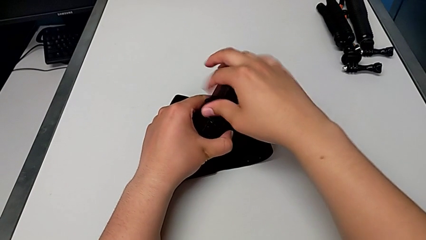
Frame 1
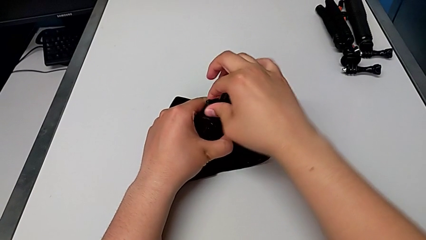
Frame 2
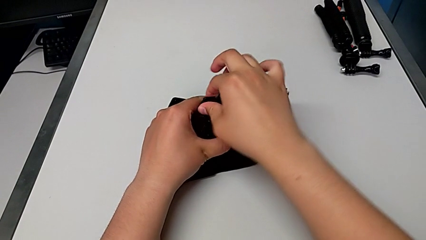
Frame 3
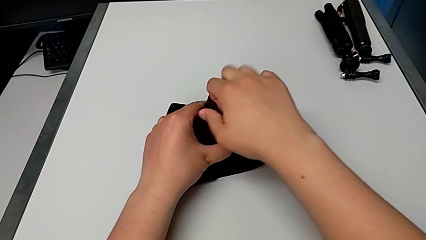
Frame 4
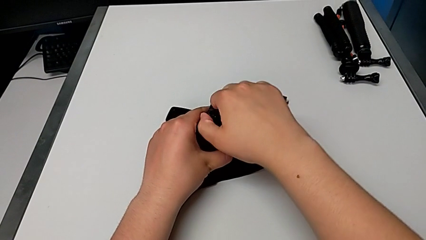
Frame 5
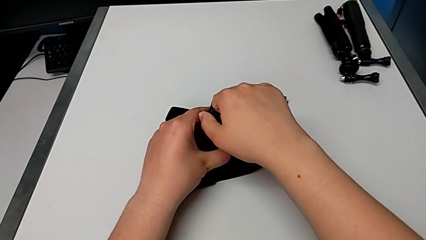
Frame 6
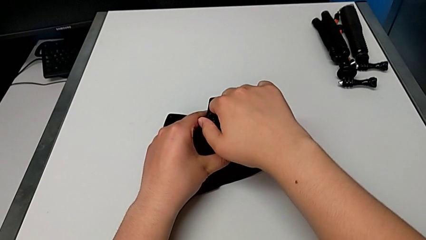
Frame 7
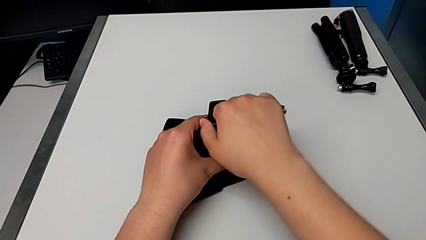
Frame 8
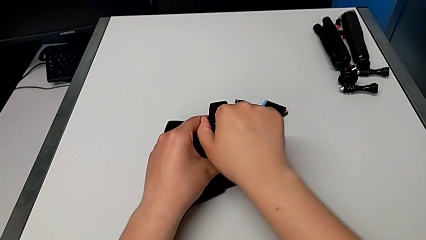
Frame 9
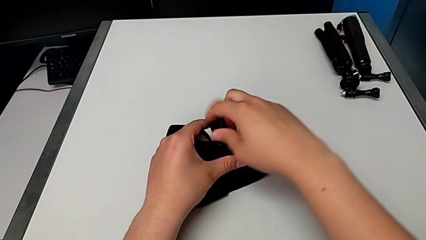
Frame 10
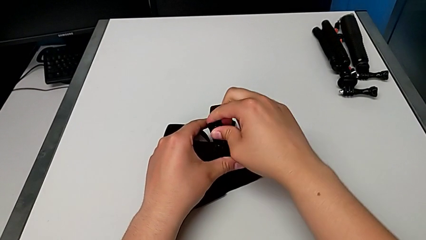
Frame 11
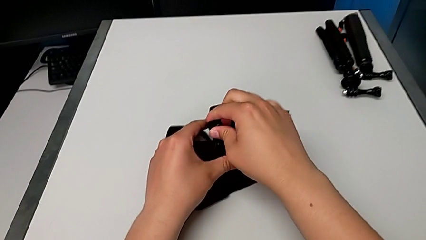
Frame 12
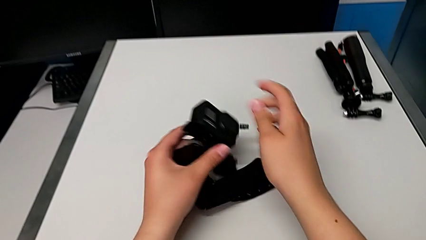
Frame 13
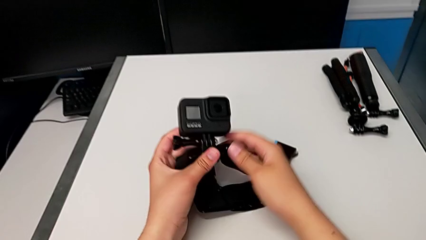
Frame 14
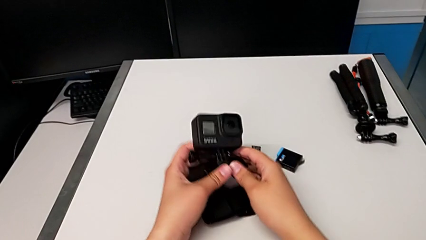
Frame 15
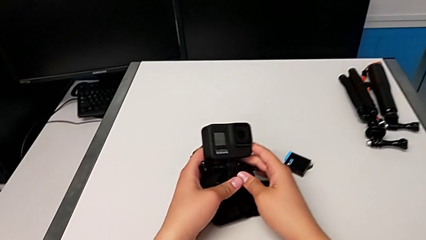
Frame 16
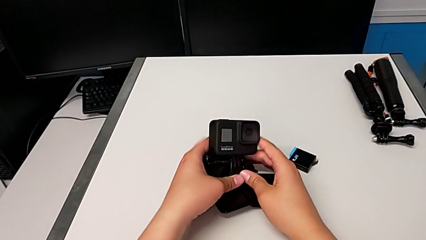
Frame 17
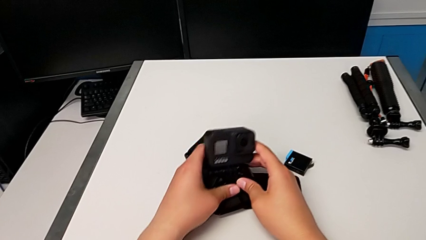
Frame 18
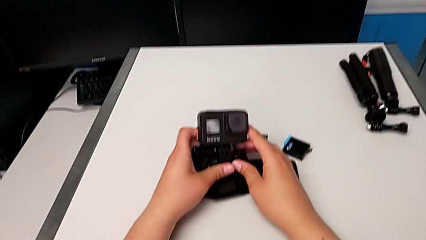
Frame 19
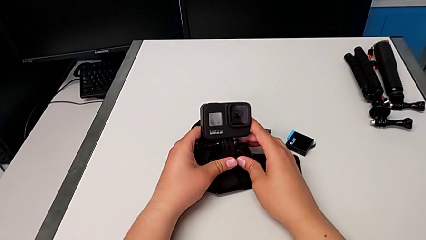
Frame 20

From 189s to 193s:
The camera wearer is mounting the GoPro into the belt. They screw the screw.

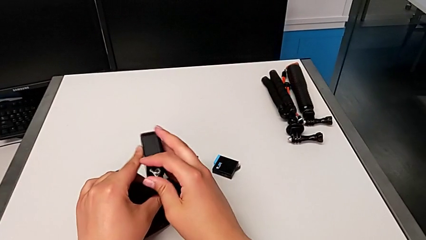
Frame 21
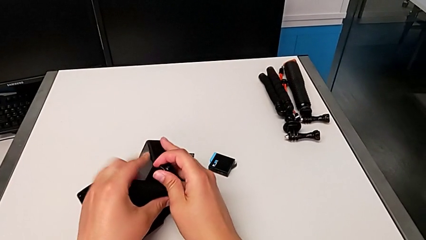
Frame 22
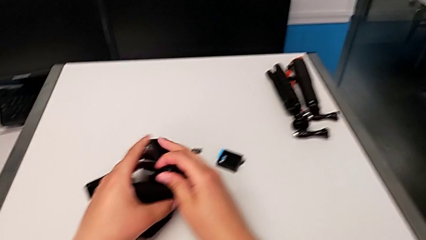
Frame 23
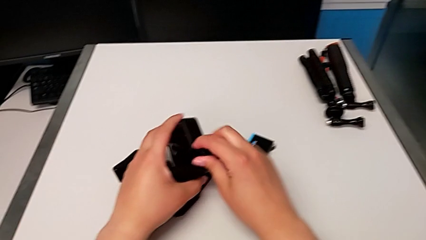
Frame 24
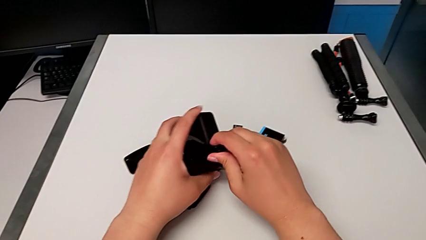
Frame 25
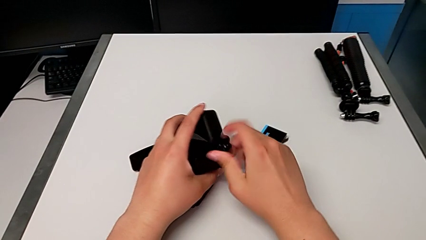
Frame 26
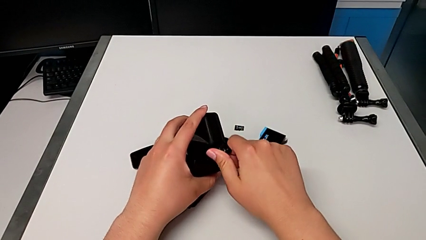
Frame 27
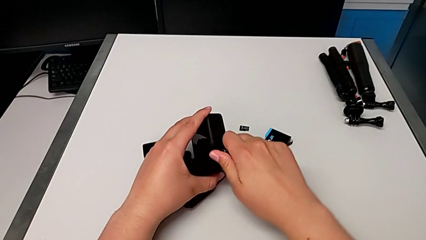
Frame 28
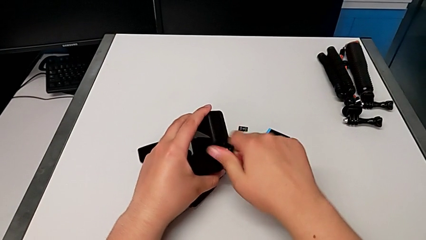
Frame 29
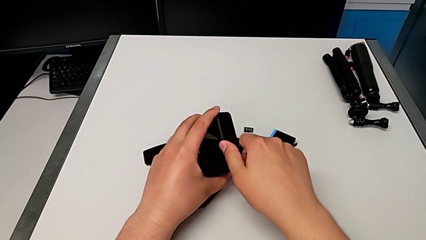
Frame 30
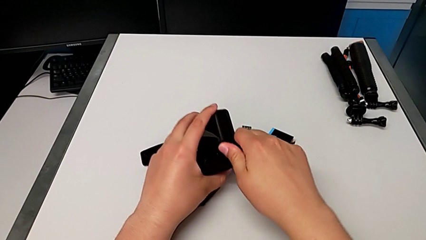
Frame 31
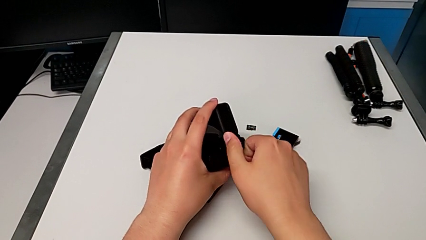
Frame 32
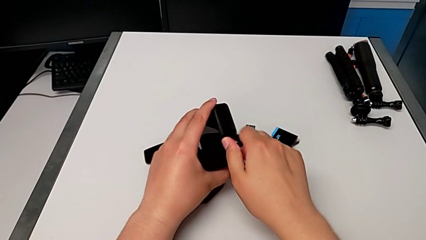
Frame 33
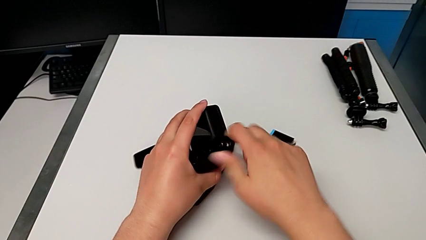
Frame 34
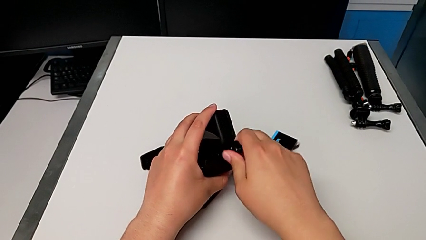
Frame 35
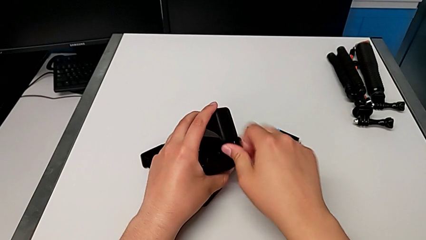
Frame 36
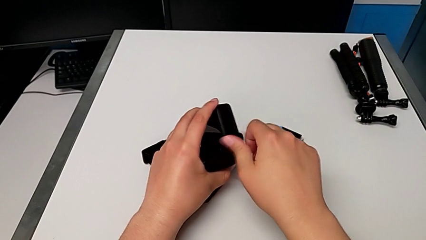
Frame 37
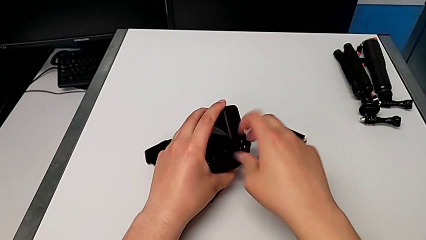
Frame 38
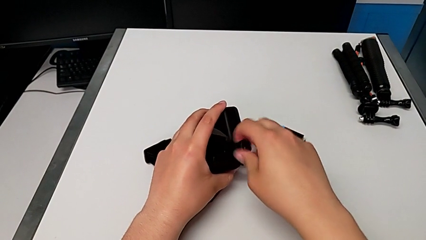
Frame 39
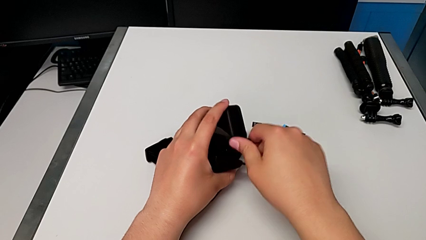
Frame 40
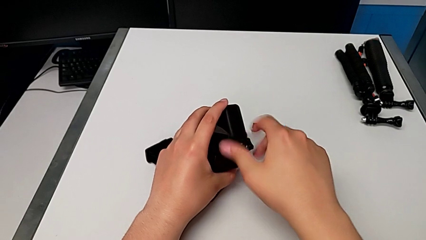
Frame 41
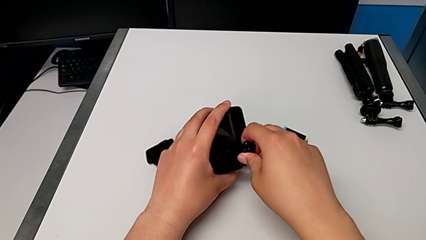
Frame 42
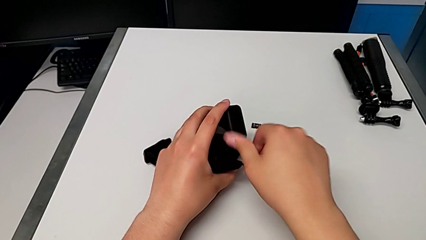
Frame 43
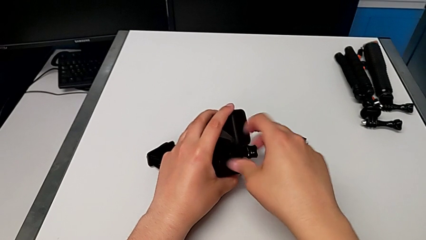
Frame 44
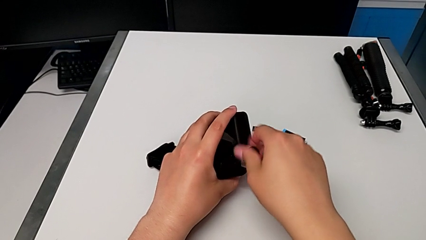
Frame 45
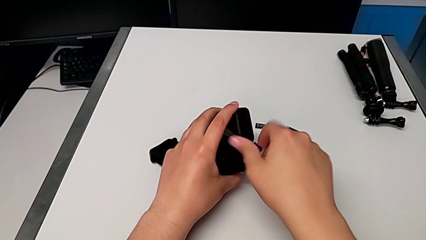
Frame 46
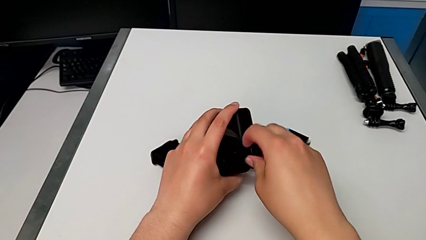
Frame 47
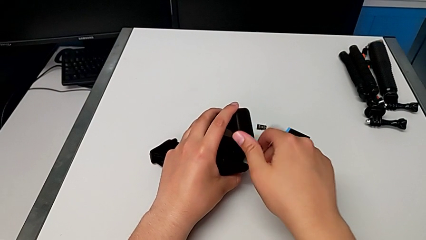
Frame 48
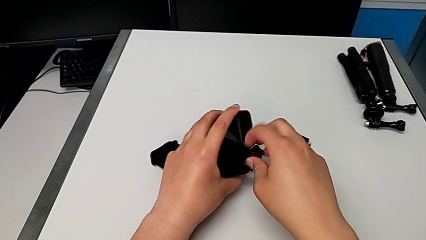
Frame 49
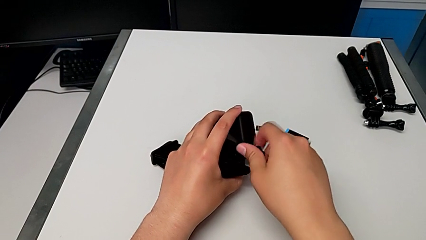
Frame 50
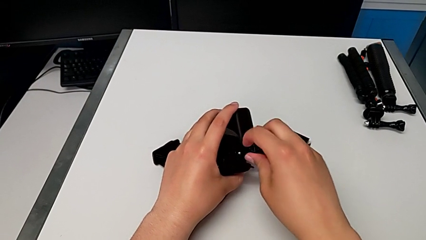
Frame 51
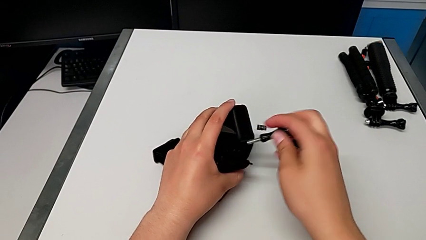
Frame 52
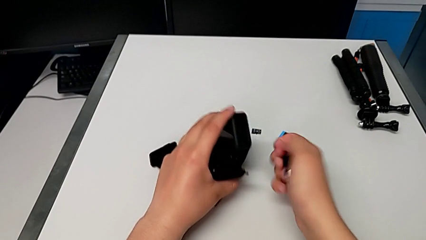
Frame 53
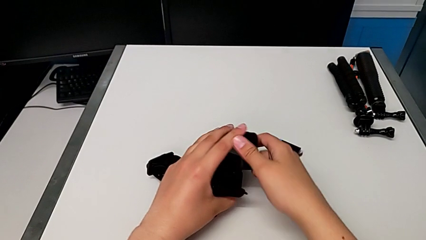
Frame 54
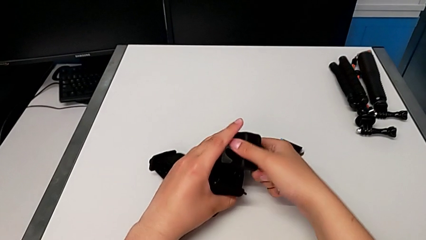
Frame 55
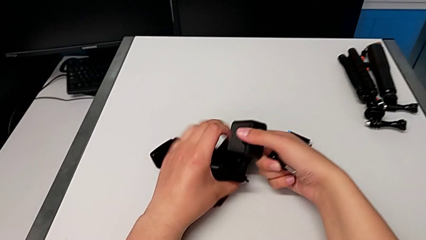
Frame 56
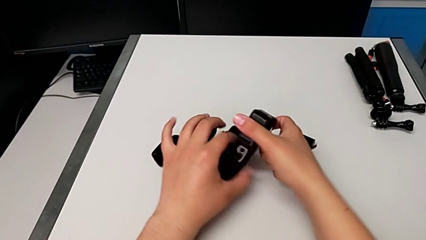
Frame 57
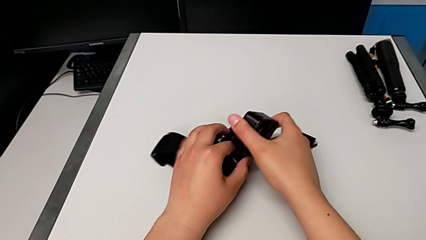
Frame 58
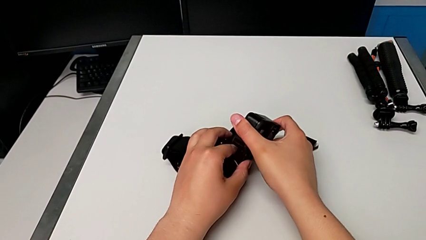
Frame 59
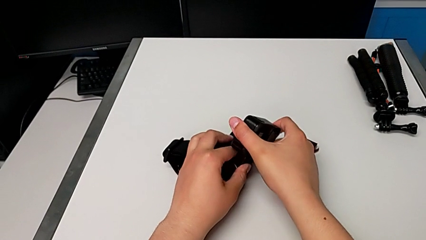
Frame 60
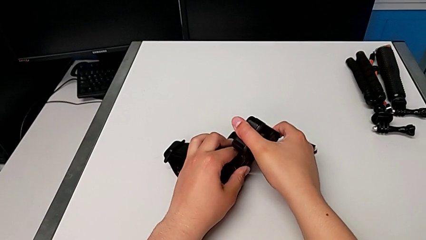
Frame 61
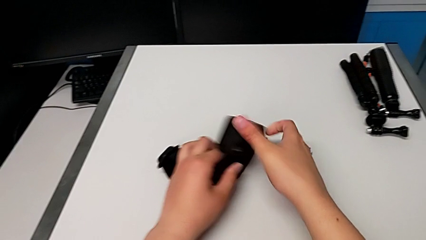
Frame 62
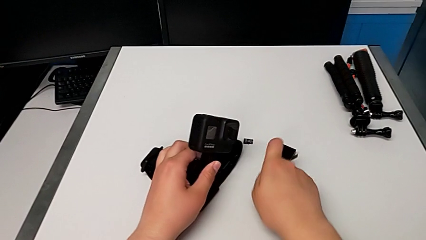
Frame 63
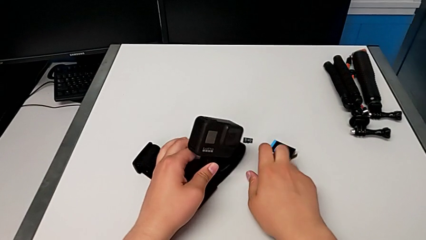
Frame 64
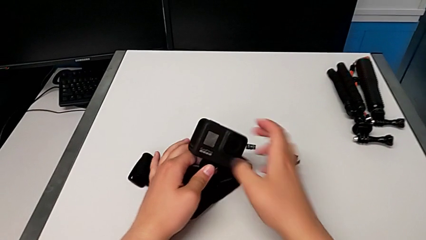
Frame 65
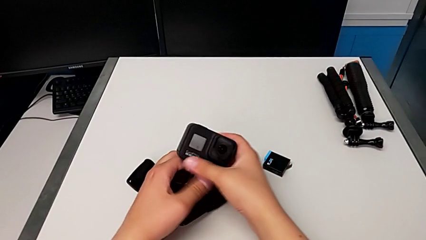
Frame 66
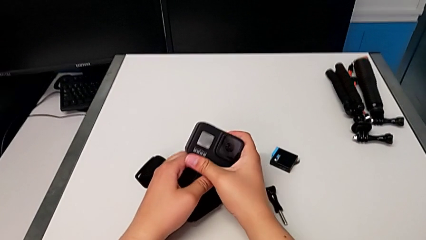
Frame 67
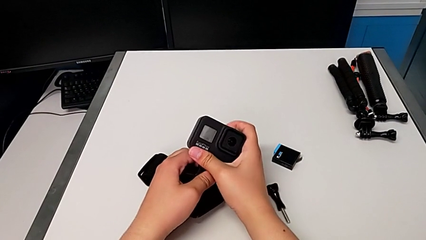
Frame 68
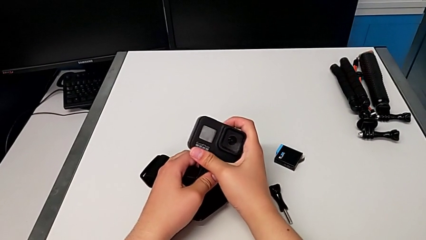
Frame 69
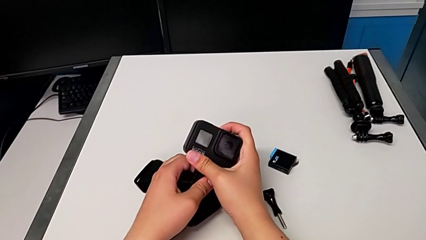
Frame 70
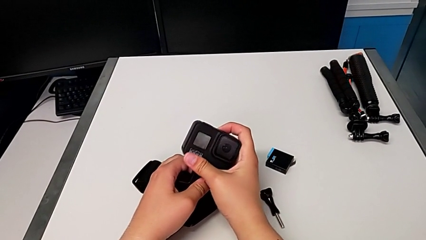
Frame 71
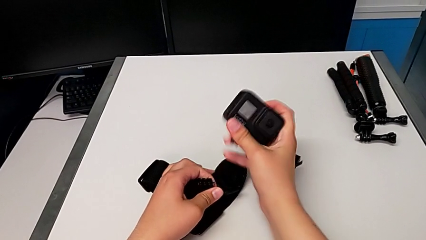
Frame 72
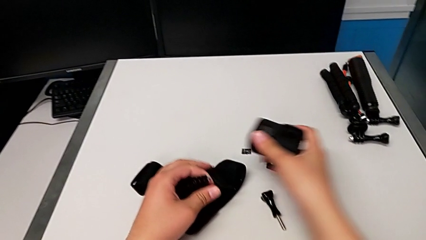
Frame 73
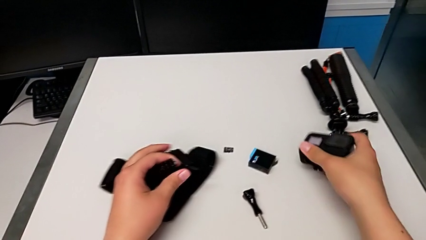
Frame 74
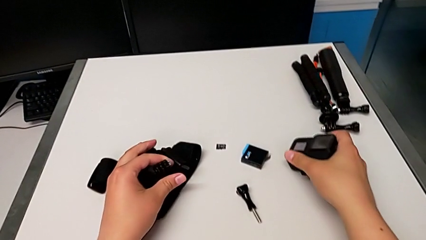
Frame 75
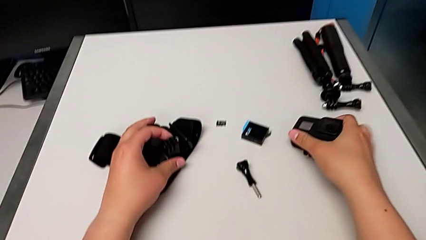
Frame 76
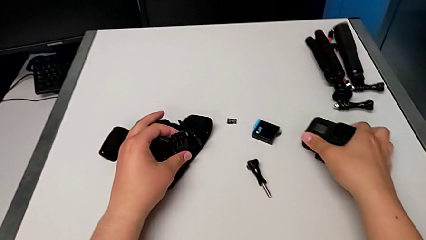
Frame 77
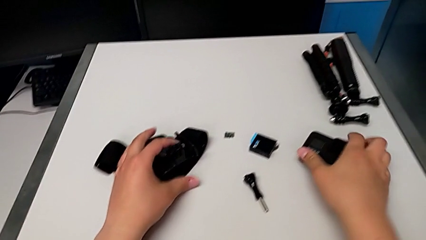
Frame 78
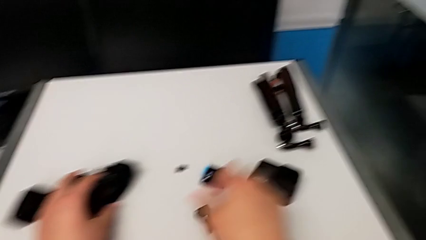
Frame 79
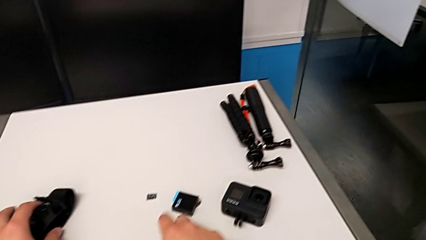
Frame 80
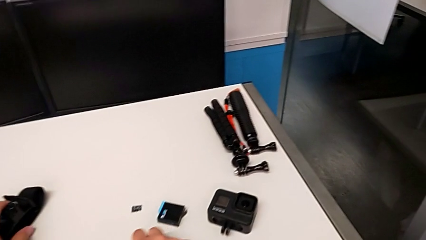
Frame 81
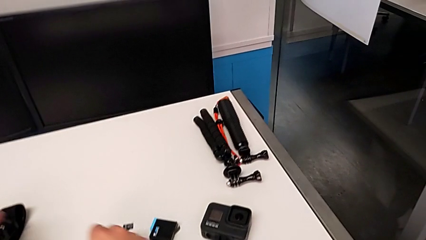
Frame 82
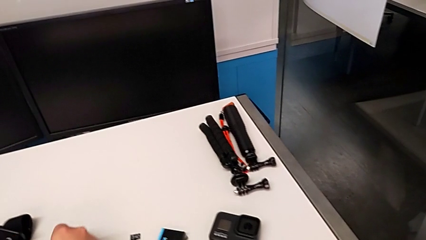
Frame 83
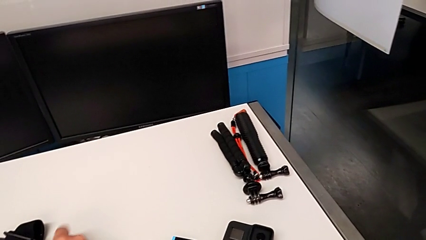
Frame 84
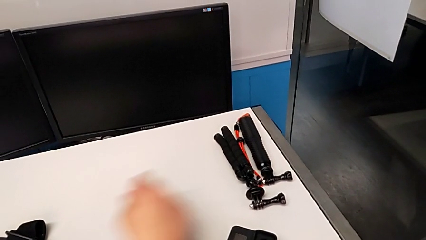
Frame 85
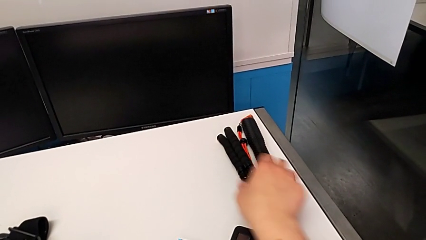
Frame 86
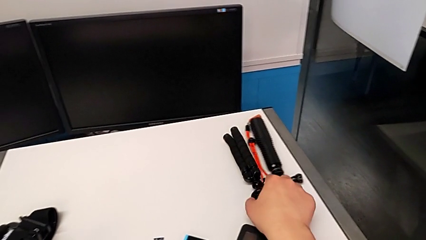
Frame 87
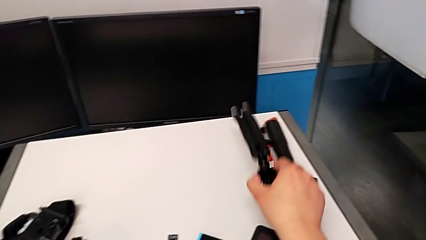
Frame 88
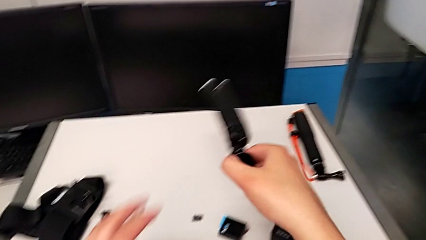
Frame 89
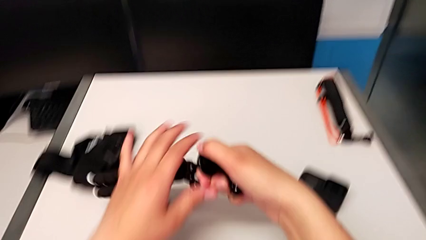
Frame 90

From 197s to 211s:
The camera wearer is changing to the tripod mode. They unscrew the screw, place it, withdraw the GoPro and place it.
